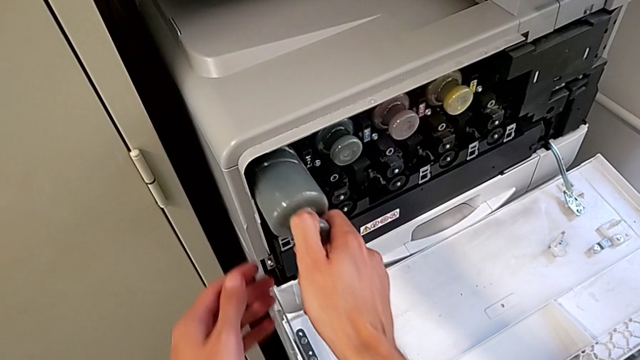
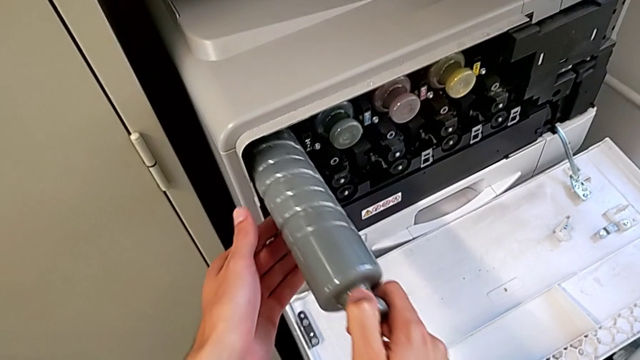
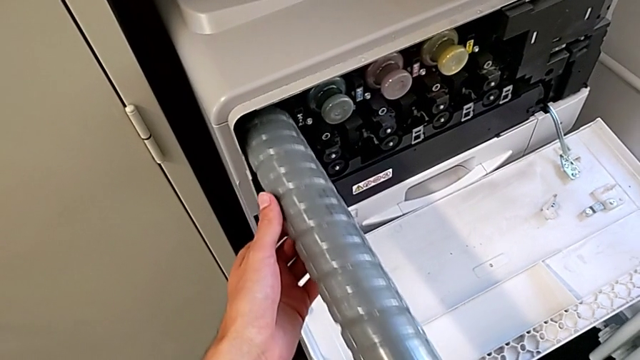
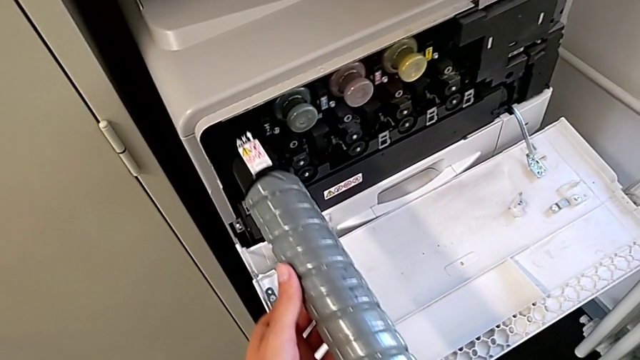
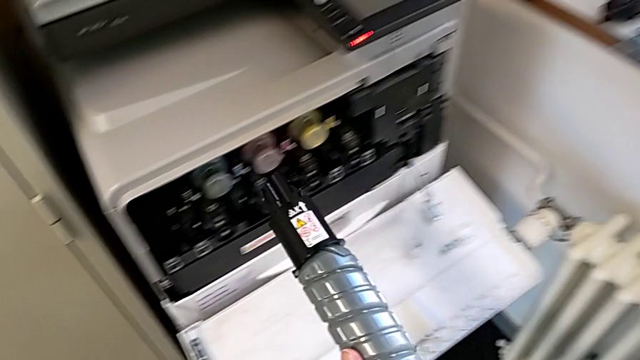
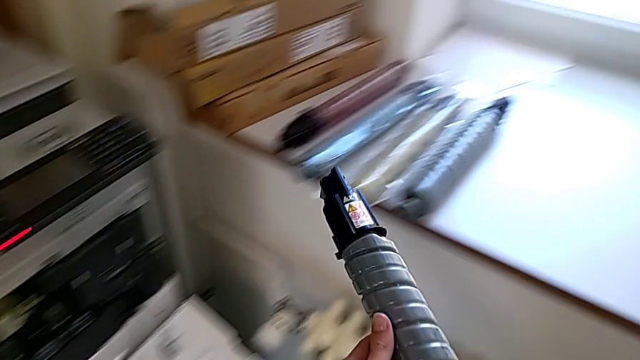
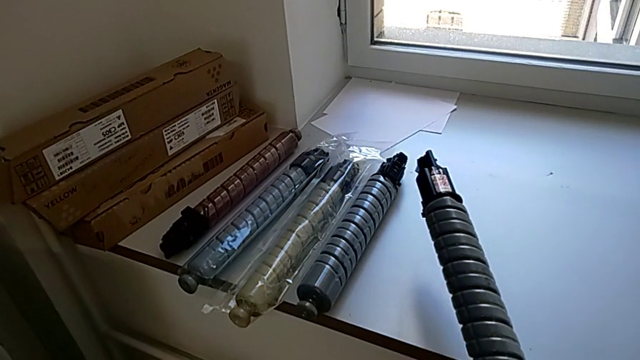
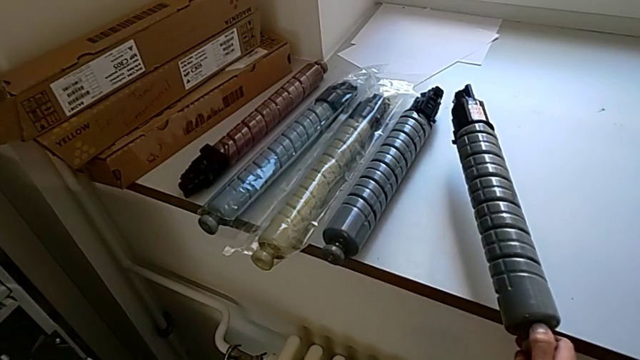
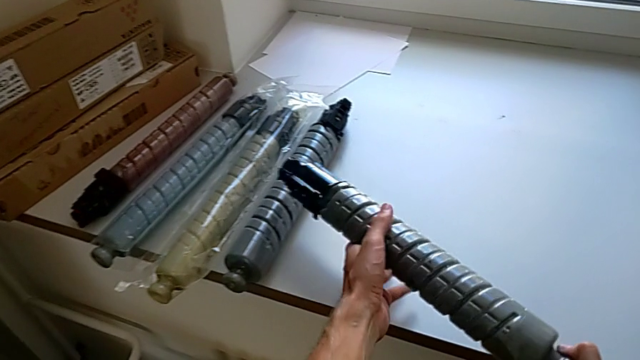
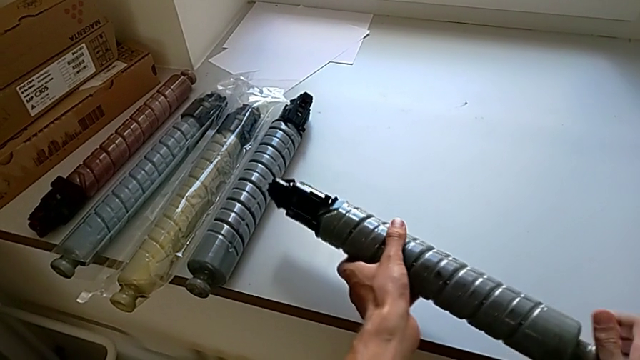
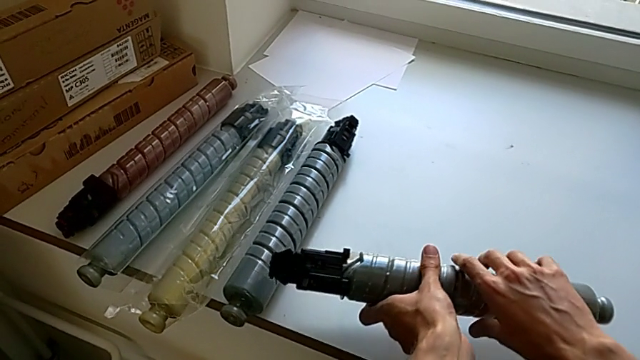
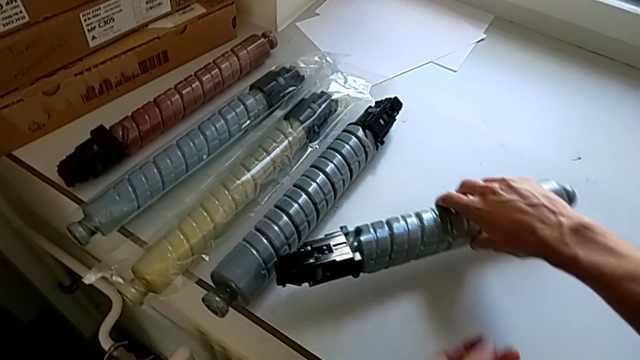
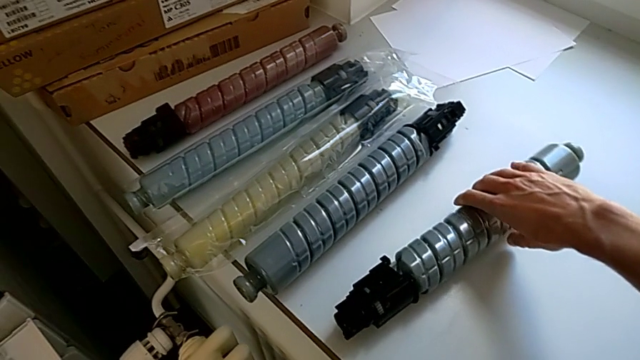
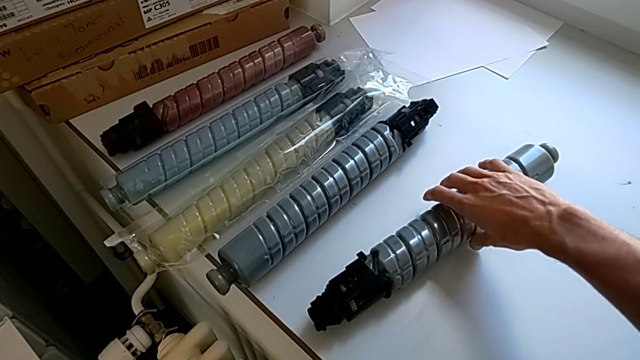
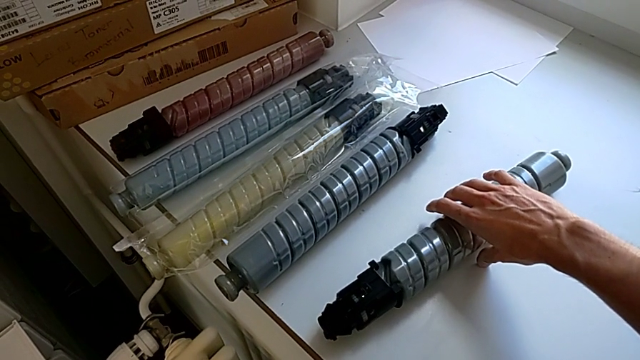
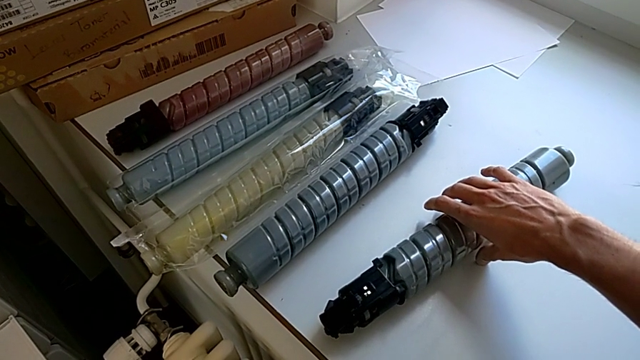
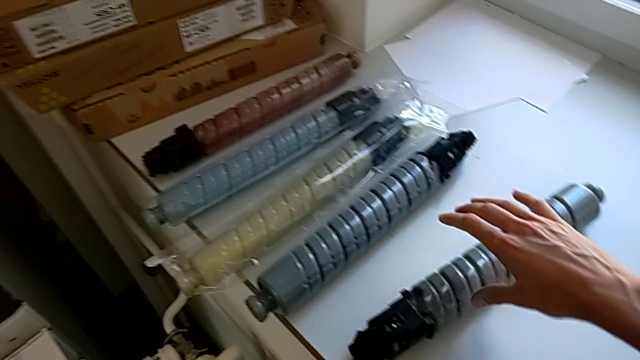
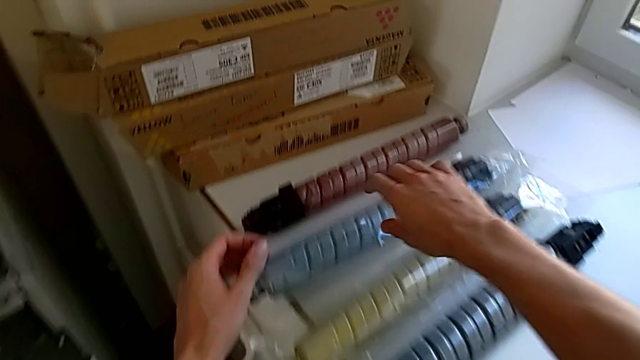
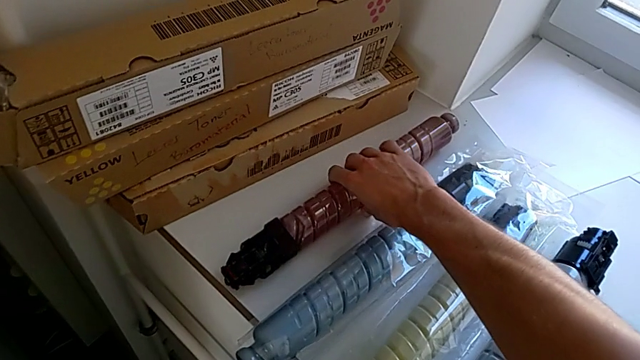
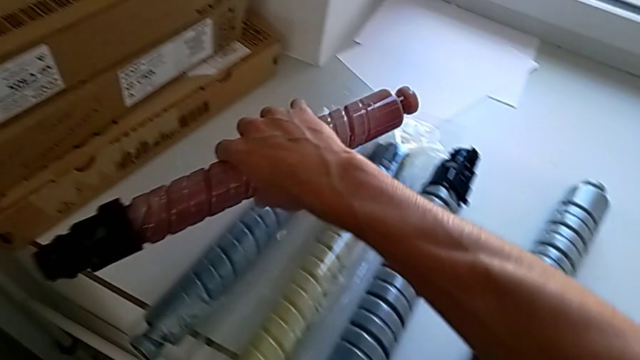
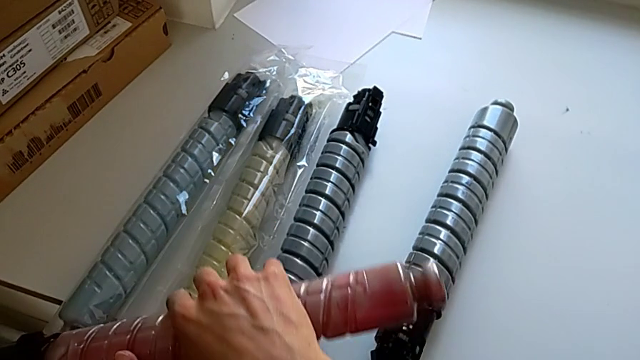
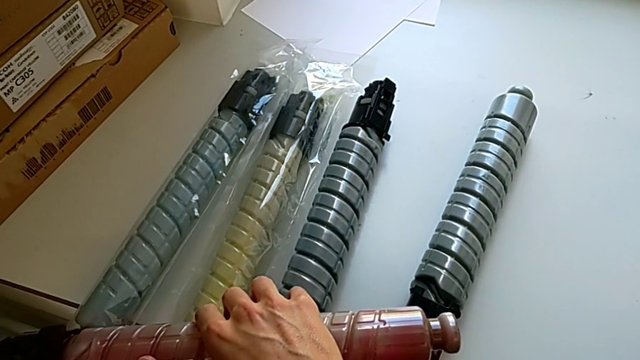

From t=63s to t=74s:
The camera wearer is shifting the black ink cartridge. They pull the gray ink cartridge, place it and wrongly grab the magenta ink cartridge.

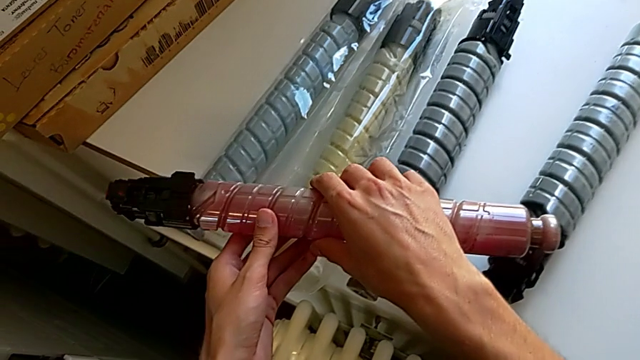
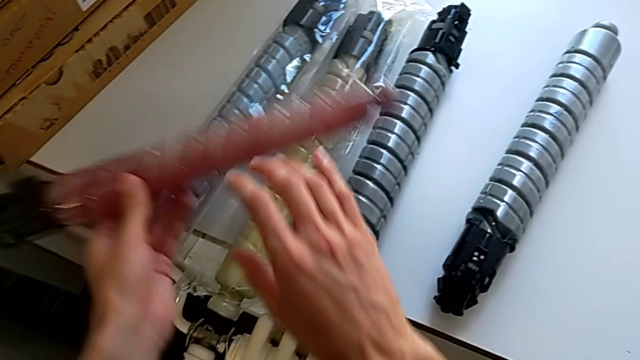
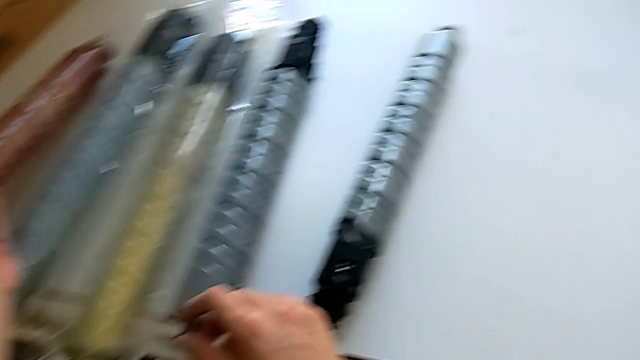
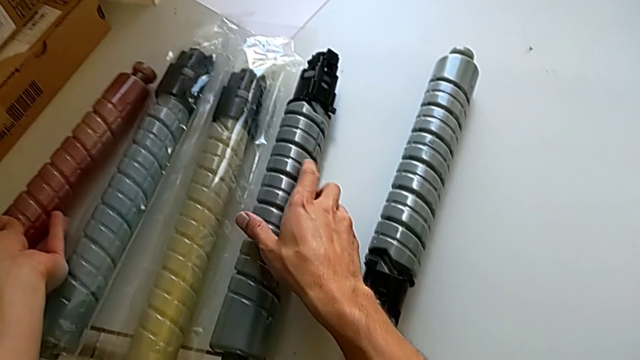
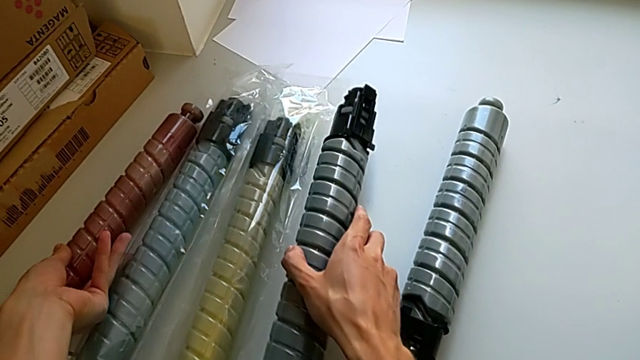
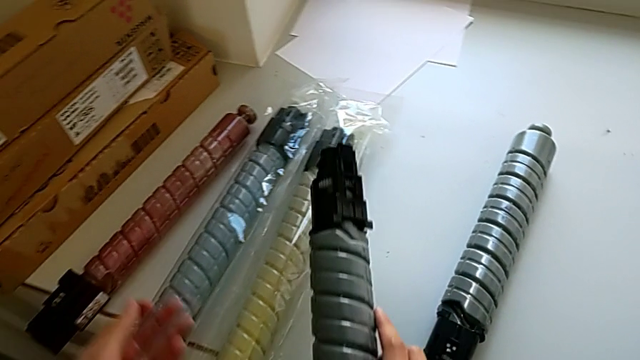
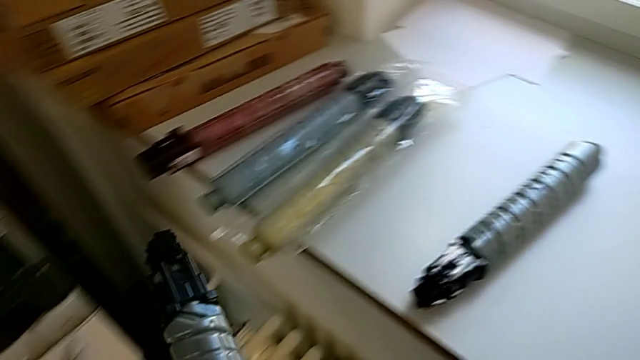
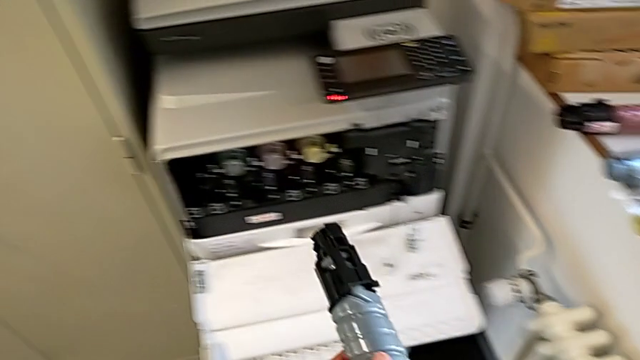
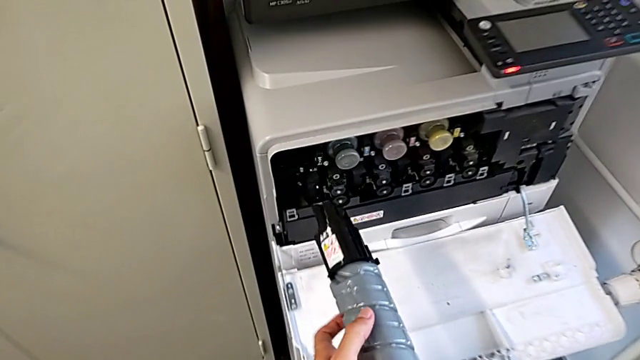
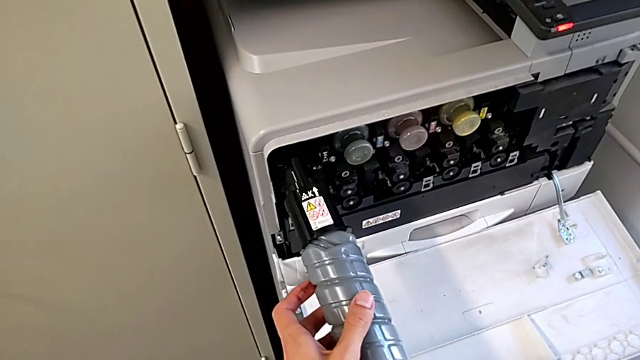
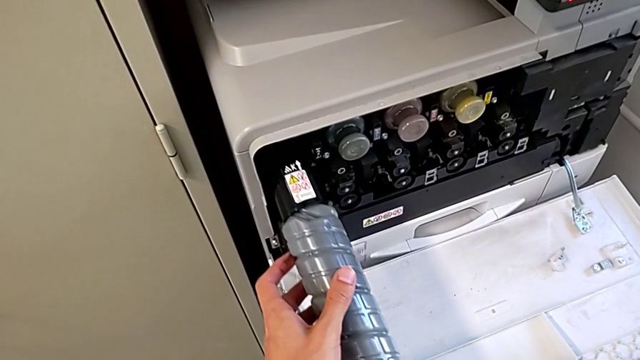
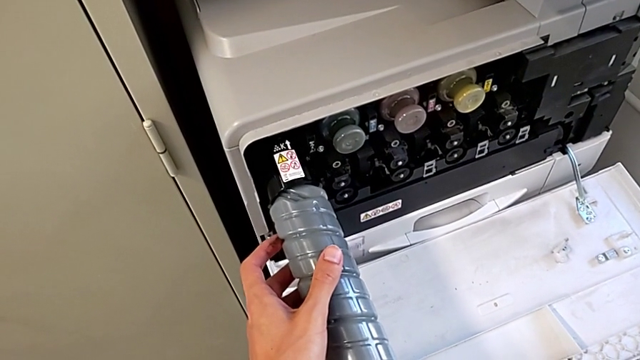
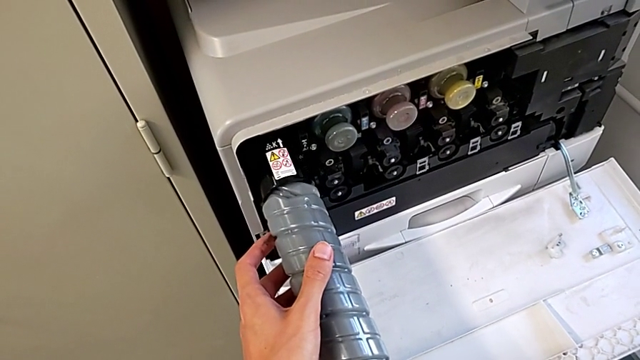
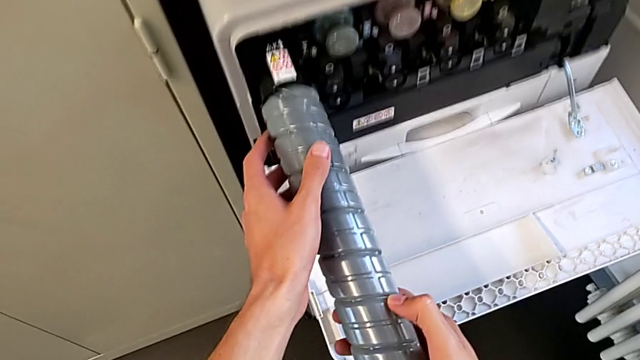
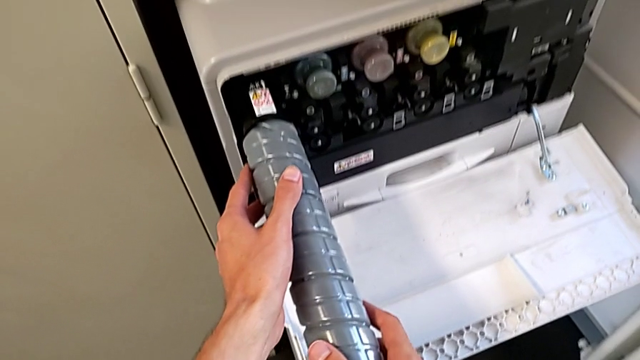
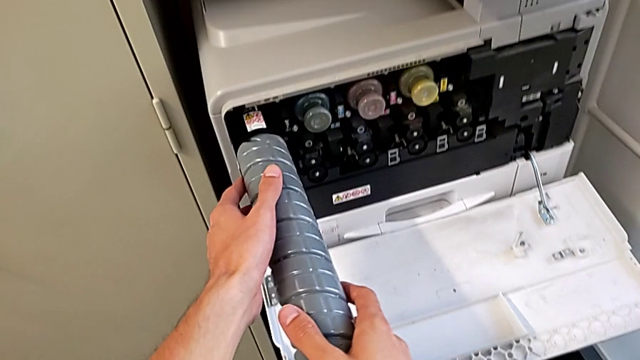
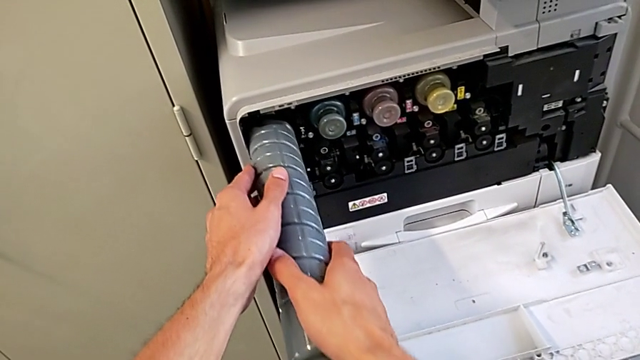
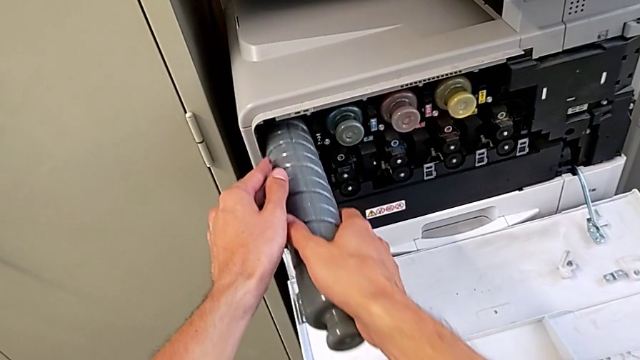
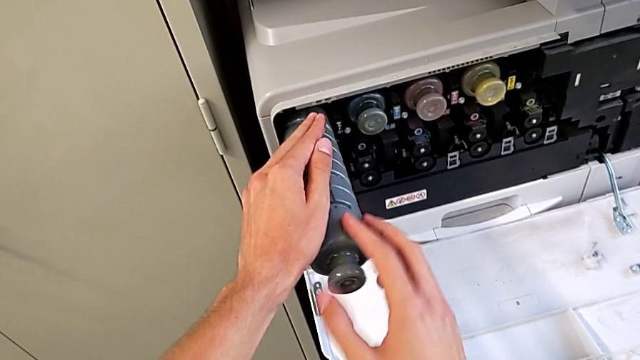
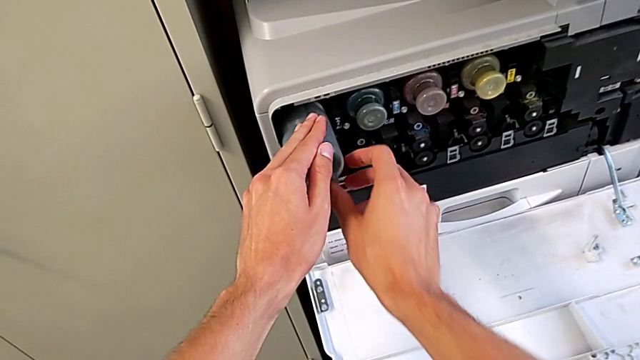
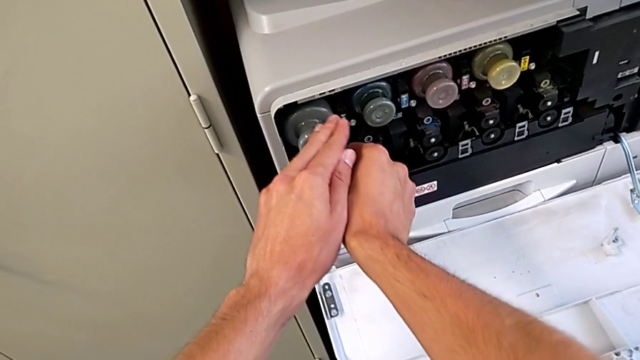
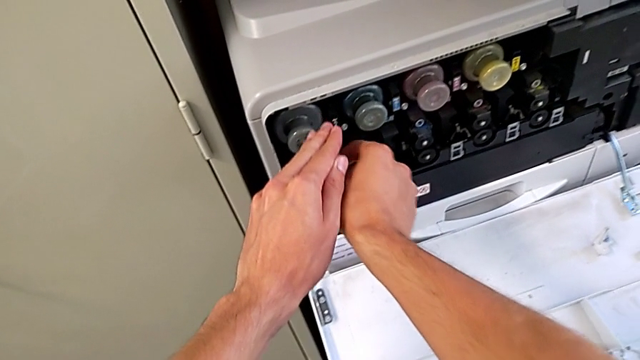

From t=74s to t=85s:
The camera wearer is shifting the black ink cartridge. They place the magenta ink cartridge, grab the gray ink cartridge, approach it and insert it.
